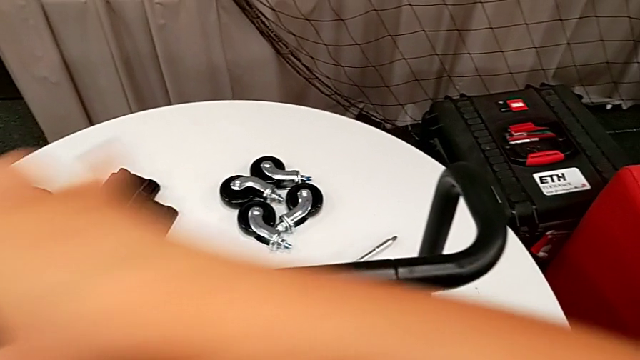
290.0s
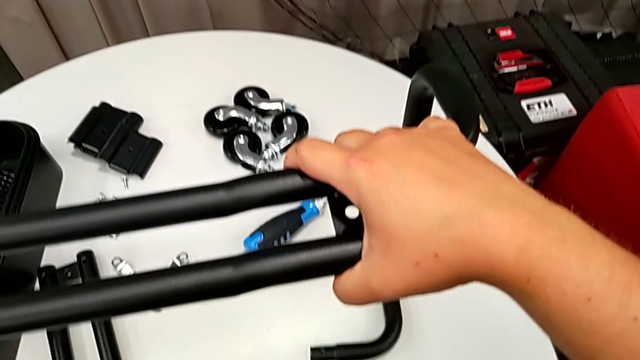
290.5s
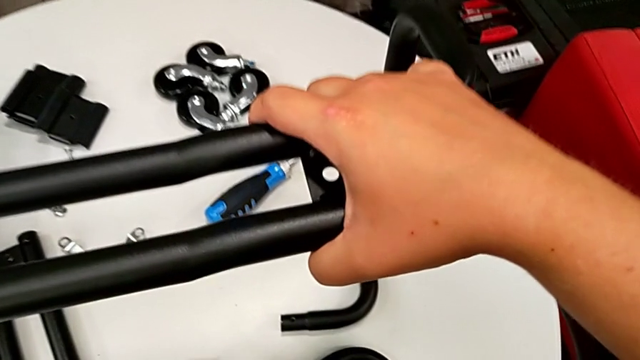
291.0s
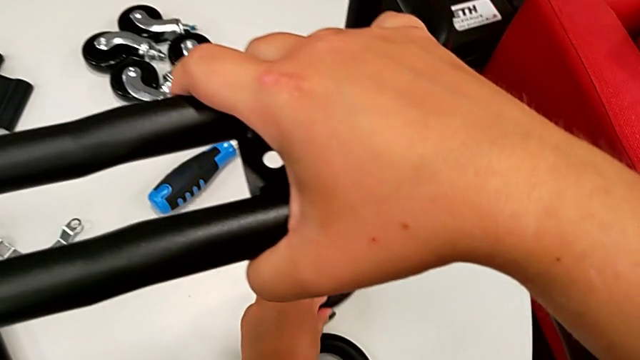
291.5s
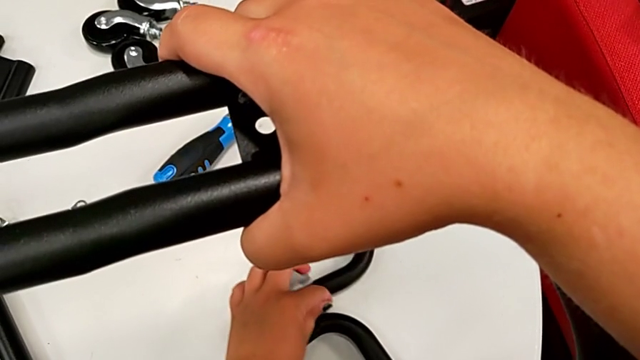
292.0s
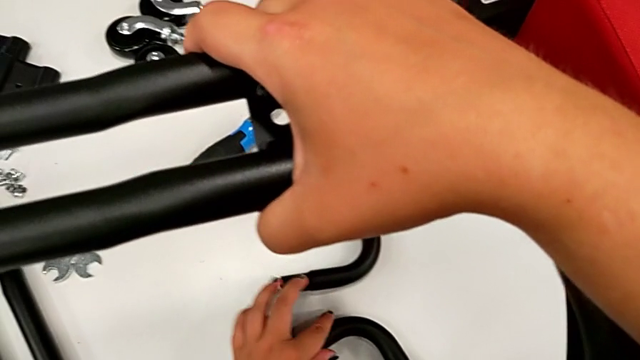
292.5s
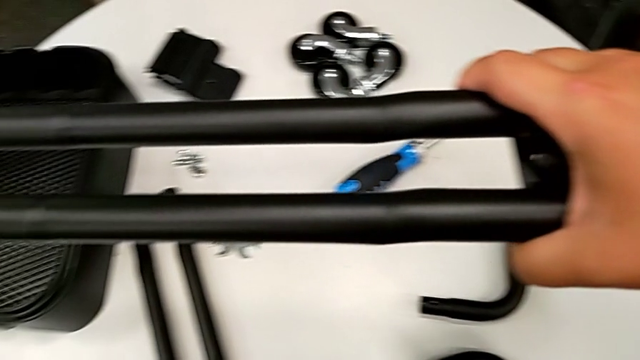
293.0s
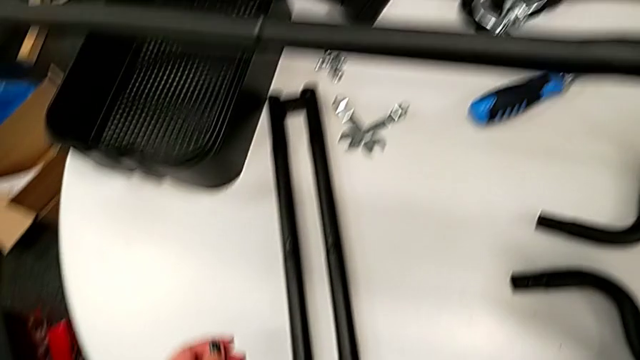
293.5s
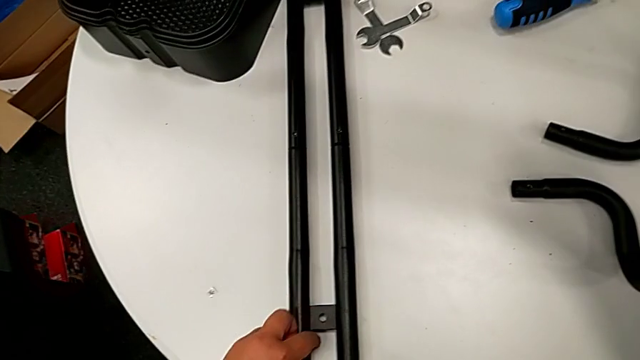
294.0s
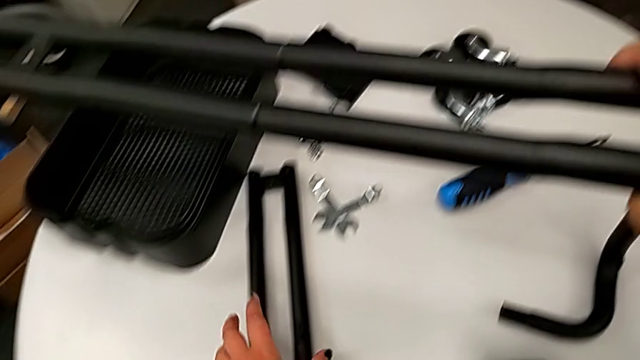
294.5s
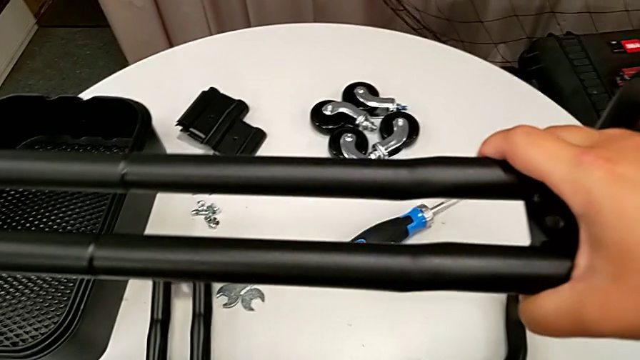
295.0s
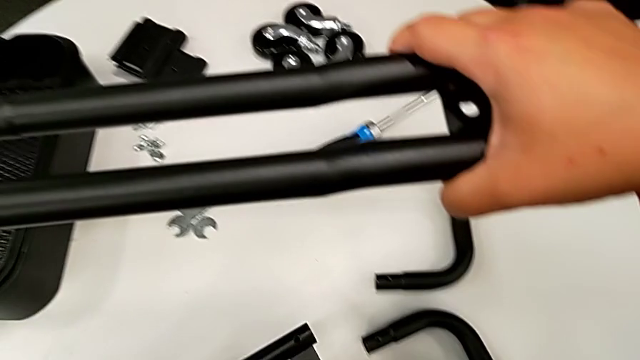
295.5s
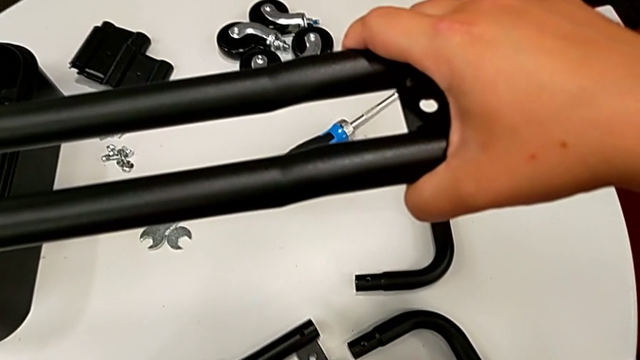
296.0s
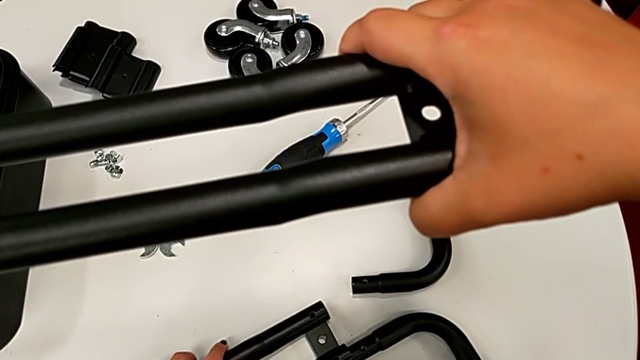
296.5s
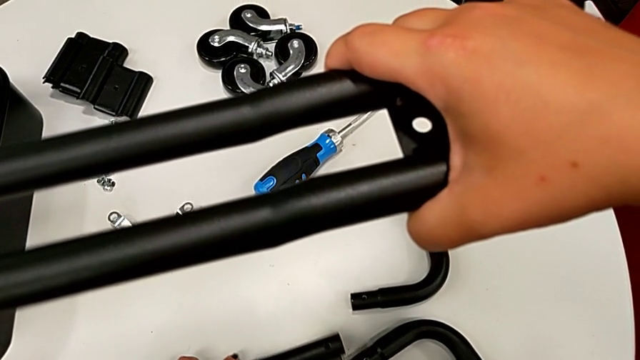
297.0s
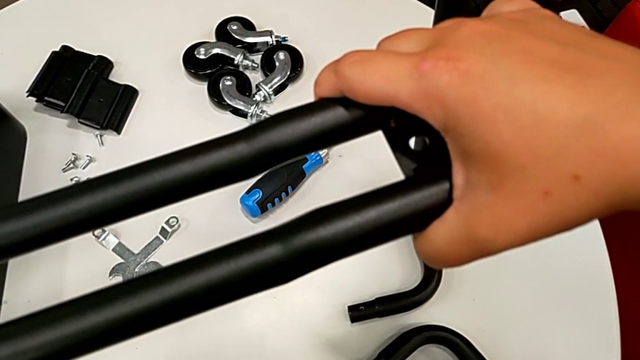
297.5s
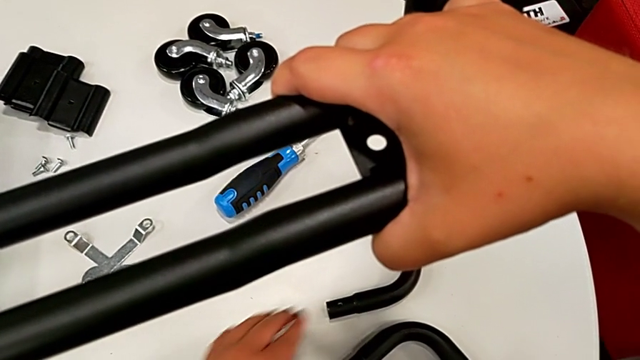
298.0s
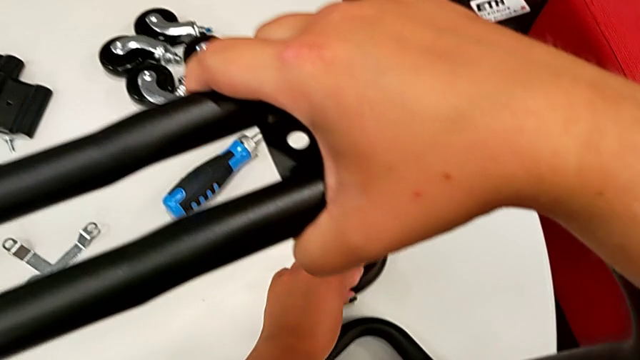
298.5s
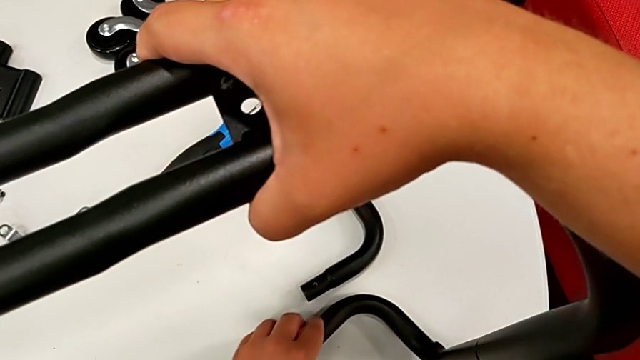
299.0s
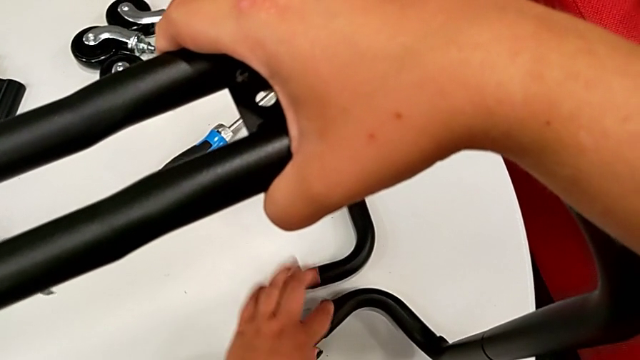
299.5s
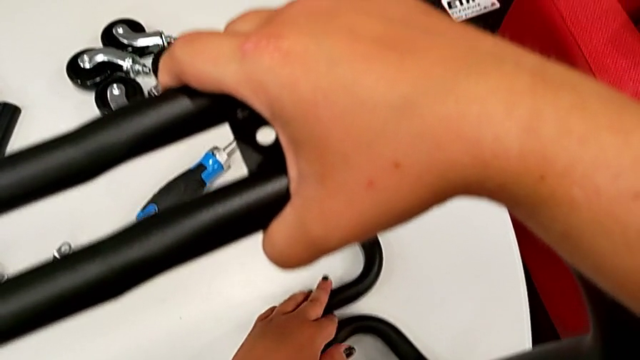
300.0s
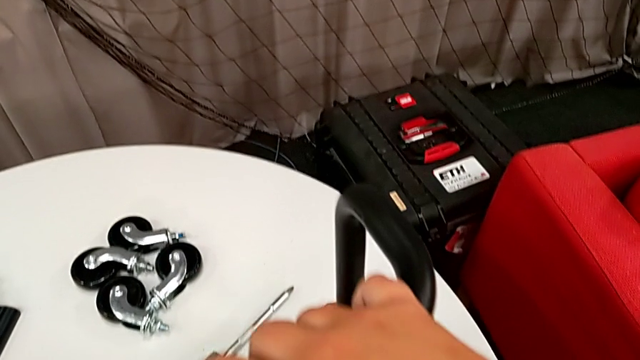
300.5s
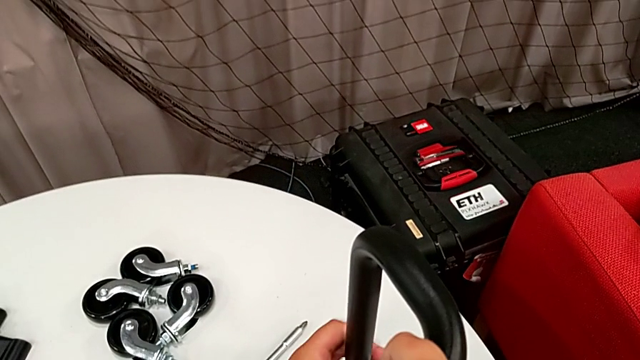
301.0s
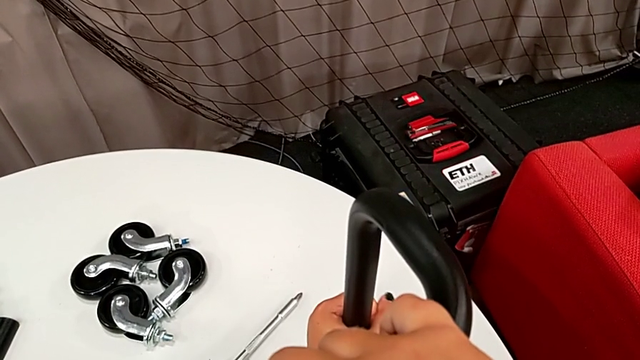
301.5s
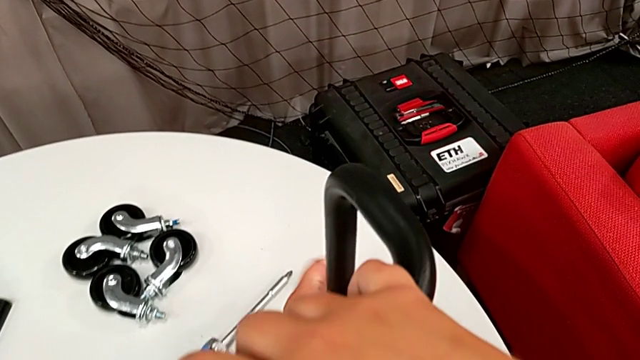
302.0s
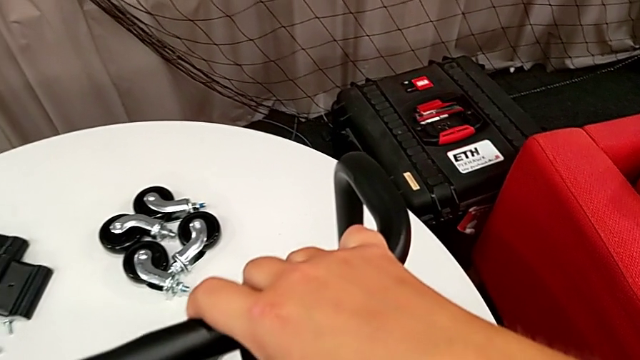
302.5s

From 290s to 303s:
The camera wearer is assembling the second pair of side bars onto the base frame. They grab the half frame, inspect it, grab the leg, align the half frame and inspect it.

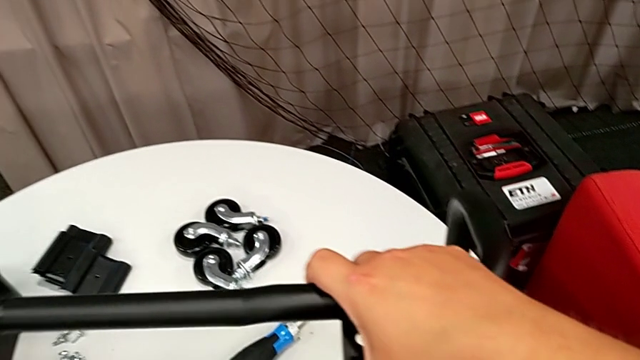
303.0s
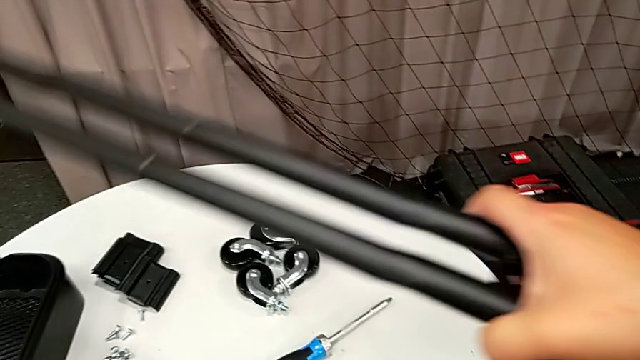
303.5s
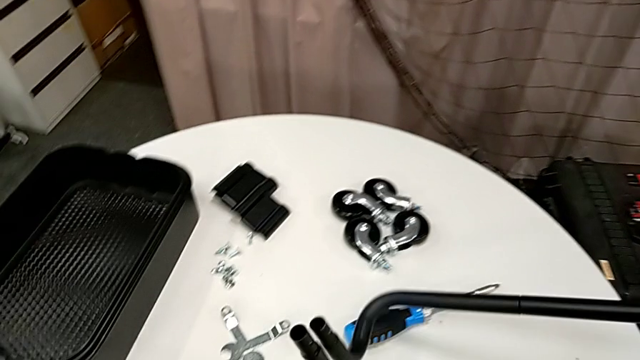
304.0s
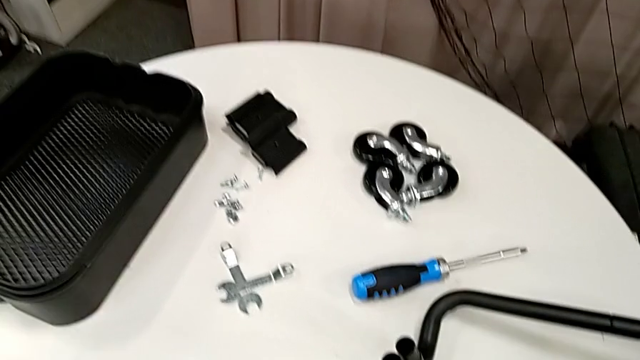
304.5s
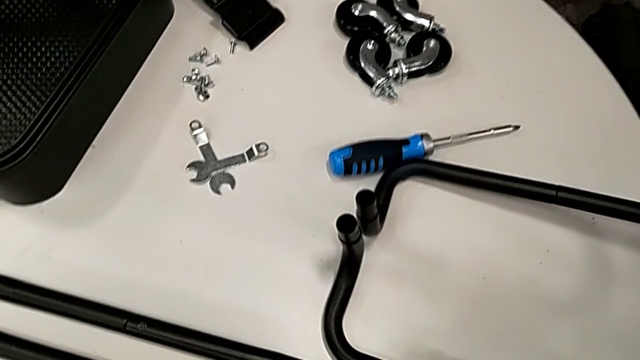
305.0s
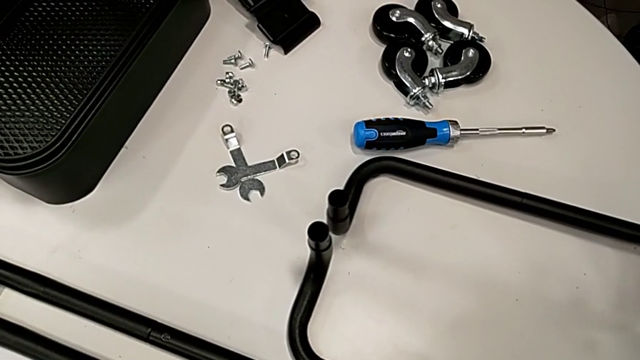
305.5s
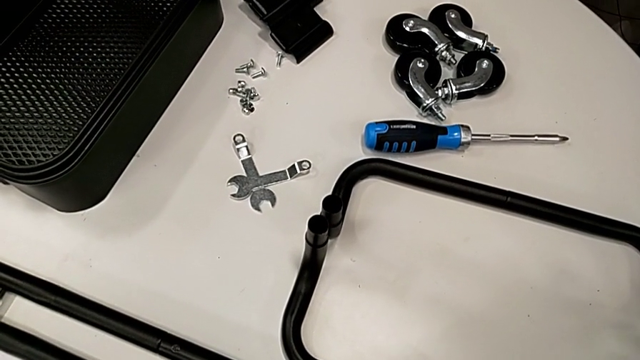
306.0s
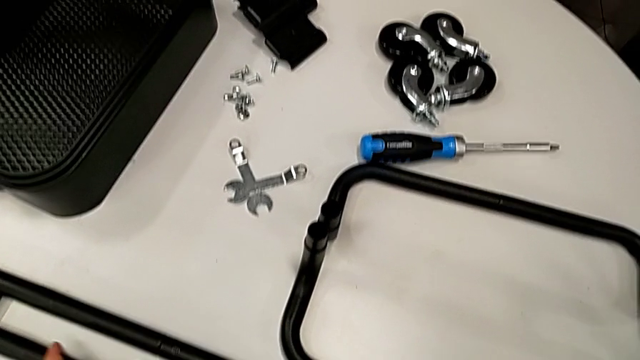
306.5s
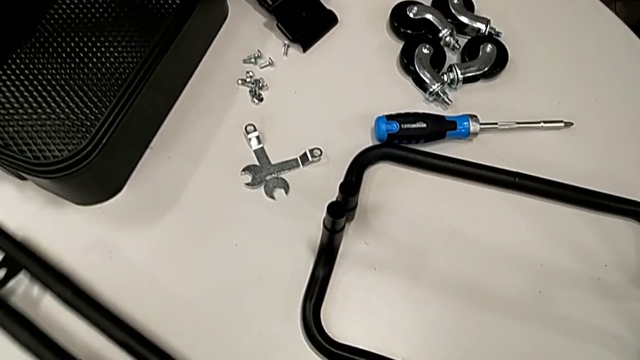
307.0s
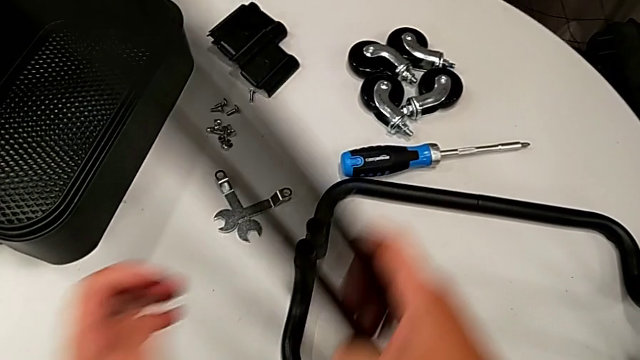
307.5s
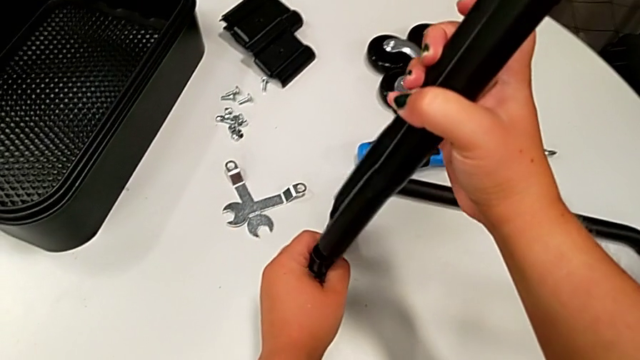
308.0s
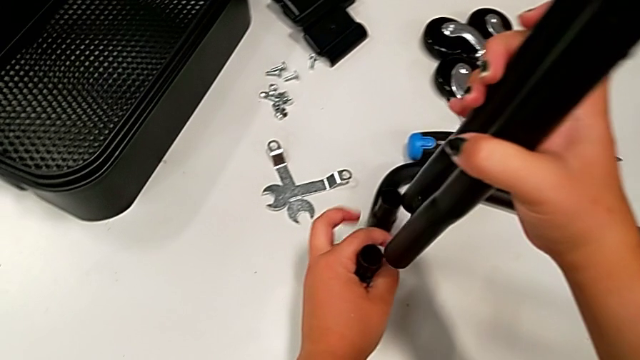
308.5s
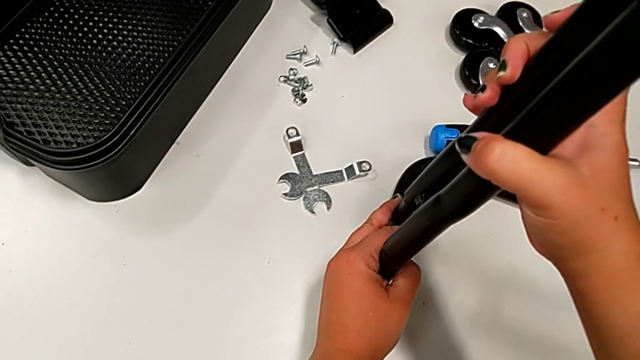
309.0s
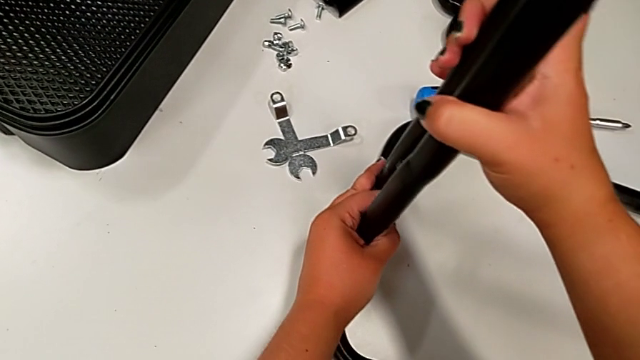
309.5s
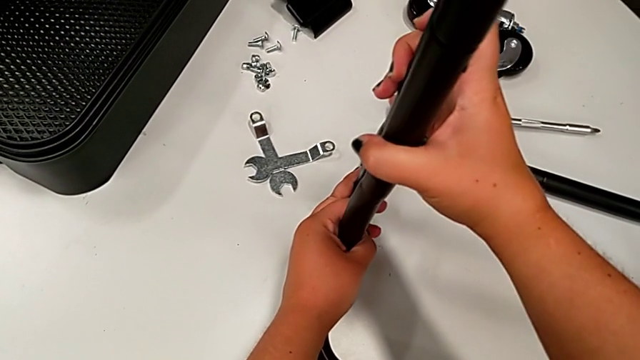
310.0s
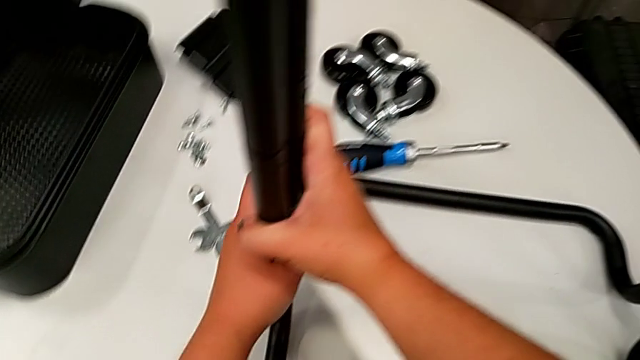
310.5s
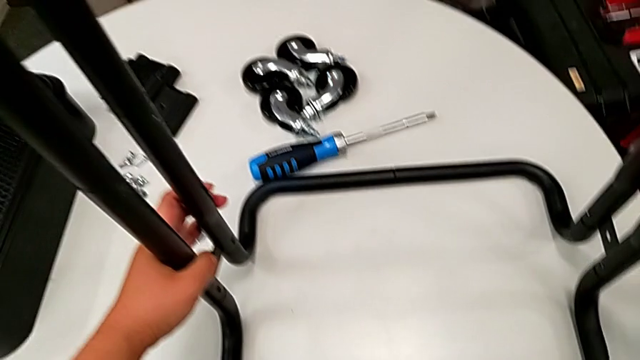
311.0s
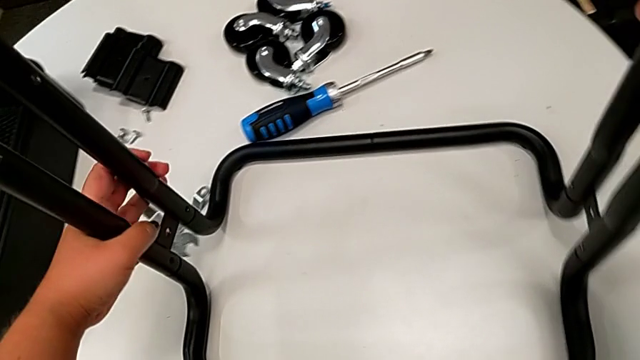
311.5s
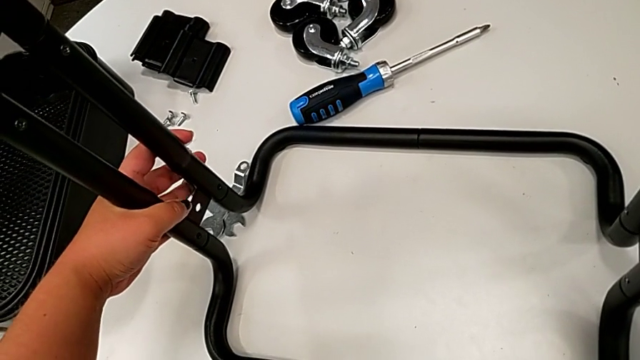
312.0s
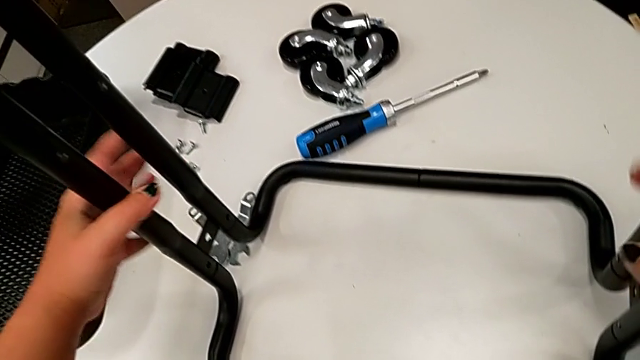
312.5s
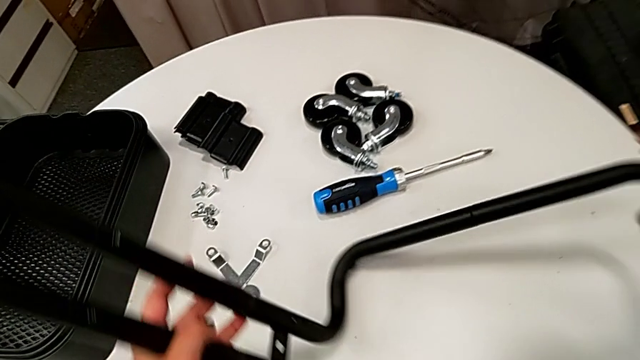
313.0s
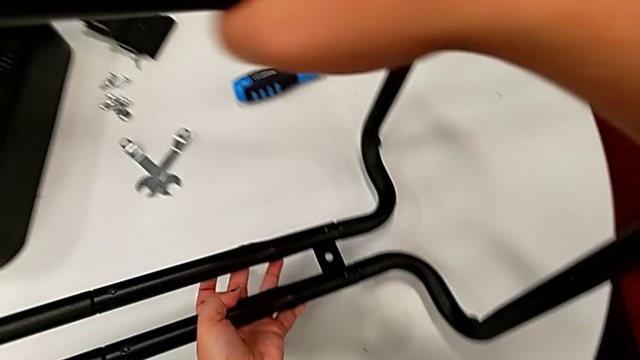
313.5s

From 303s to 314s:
The camera wearer is assembling the second pair of side bars onto the base frame. They rotate the utility cart, grab the leg, insert it, slide the utility cart and rotate it.
